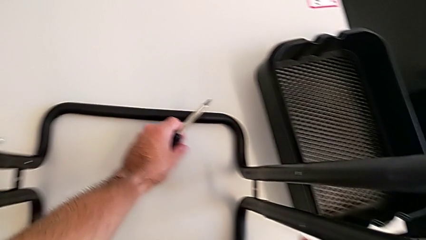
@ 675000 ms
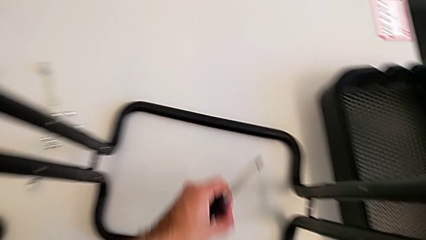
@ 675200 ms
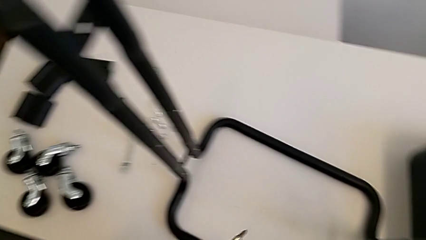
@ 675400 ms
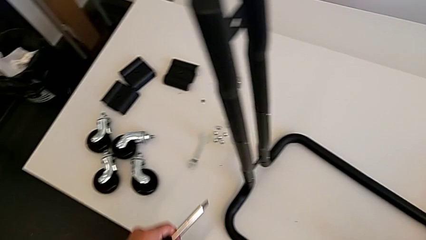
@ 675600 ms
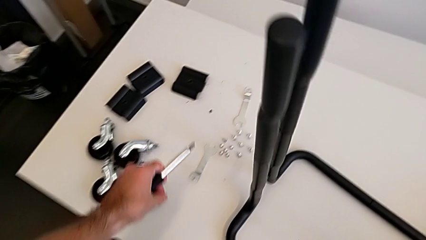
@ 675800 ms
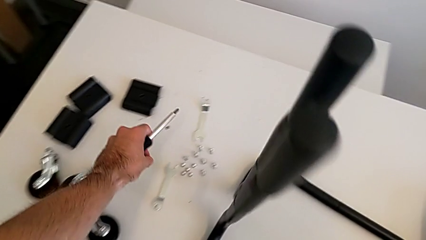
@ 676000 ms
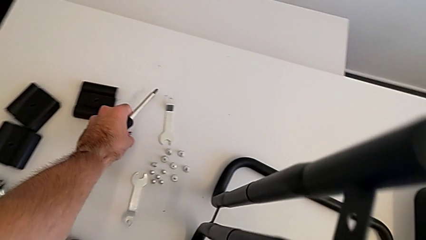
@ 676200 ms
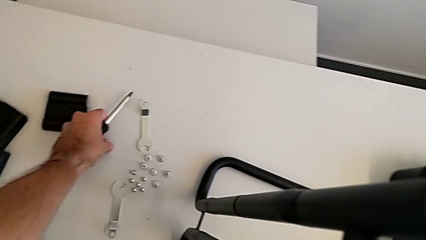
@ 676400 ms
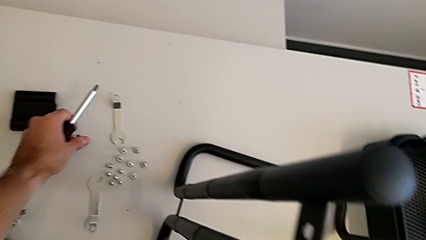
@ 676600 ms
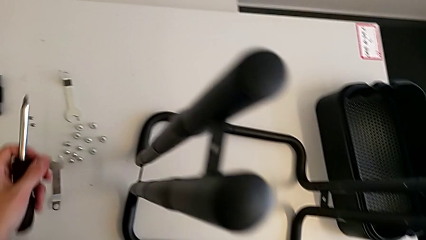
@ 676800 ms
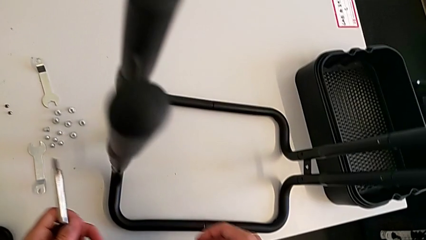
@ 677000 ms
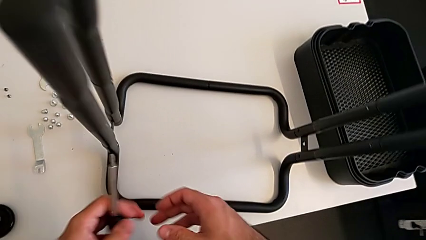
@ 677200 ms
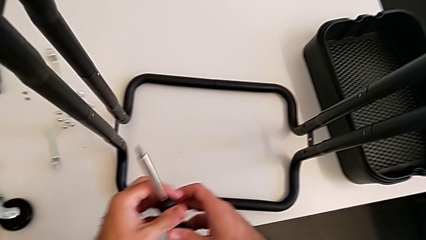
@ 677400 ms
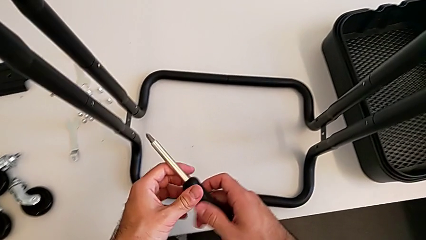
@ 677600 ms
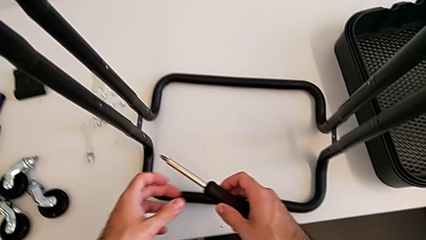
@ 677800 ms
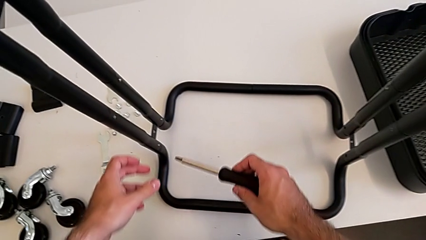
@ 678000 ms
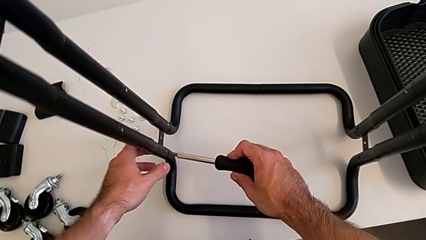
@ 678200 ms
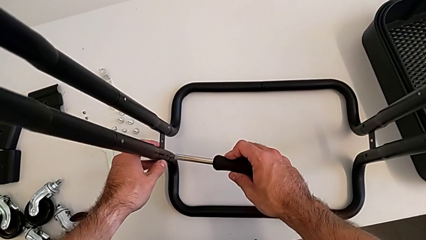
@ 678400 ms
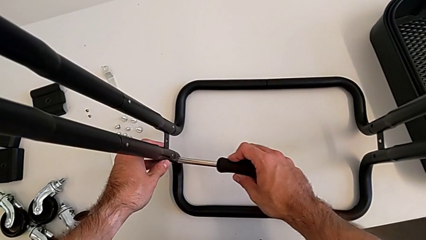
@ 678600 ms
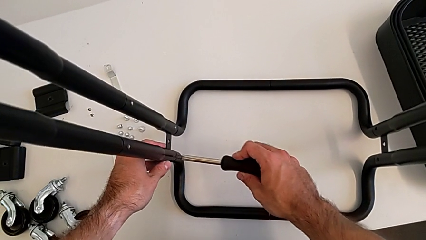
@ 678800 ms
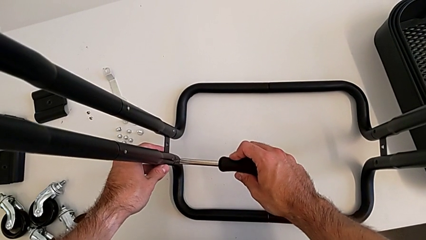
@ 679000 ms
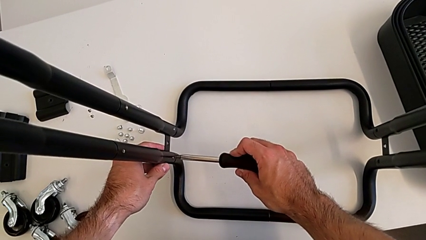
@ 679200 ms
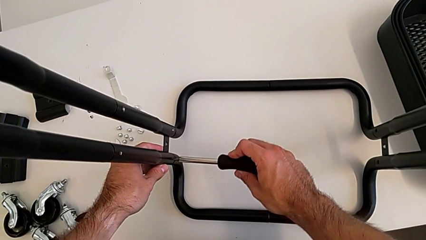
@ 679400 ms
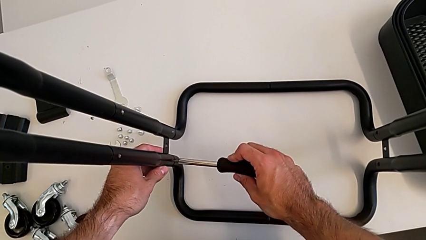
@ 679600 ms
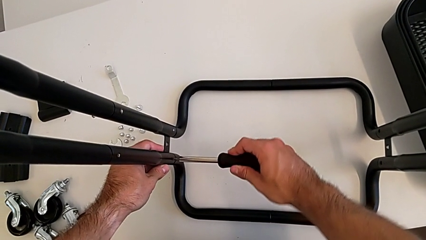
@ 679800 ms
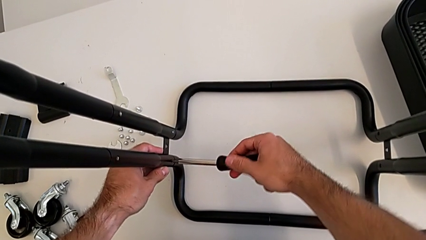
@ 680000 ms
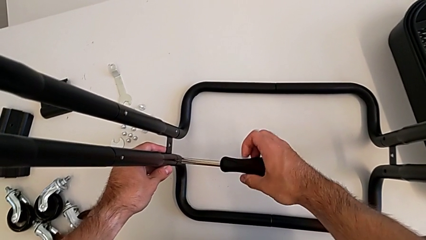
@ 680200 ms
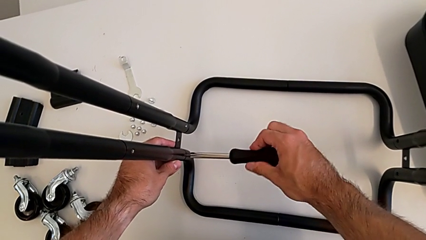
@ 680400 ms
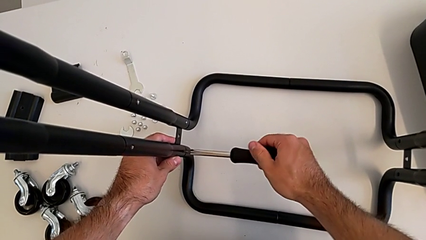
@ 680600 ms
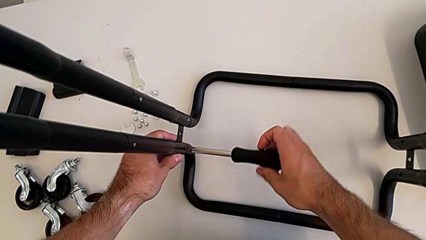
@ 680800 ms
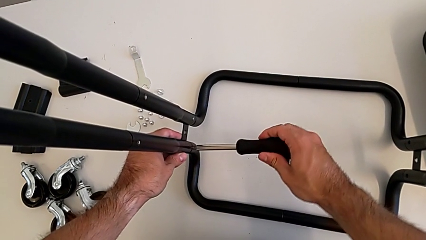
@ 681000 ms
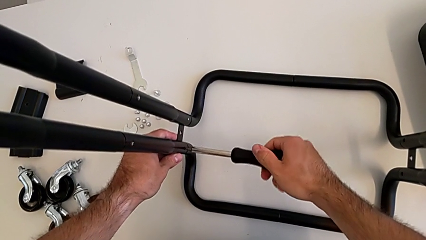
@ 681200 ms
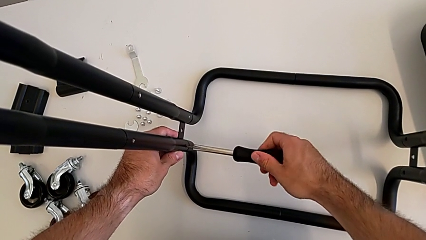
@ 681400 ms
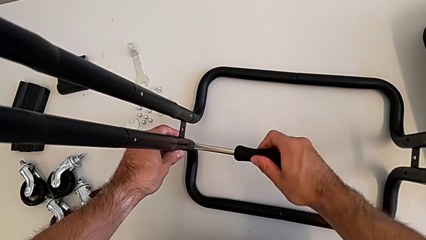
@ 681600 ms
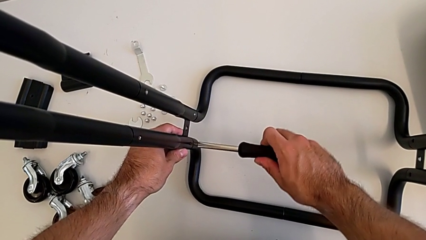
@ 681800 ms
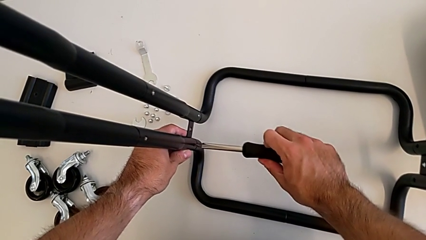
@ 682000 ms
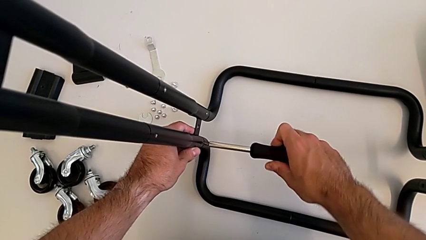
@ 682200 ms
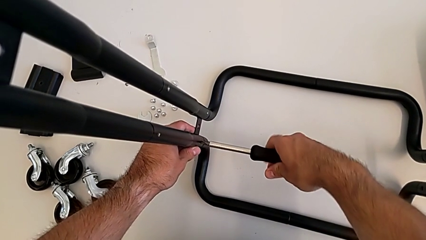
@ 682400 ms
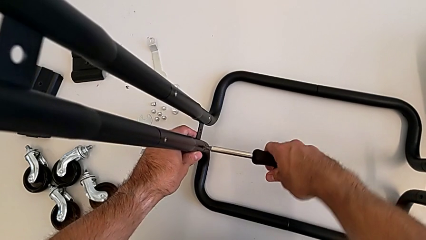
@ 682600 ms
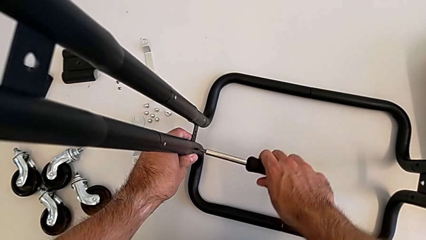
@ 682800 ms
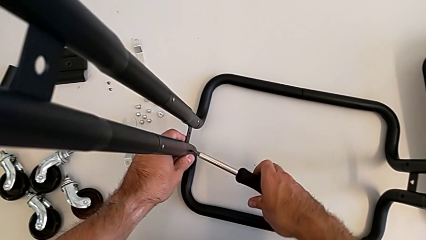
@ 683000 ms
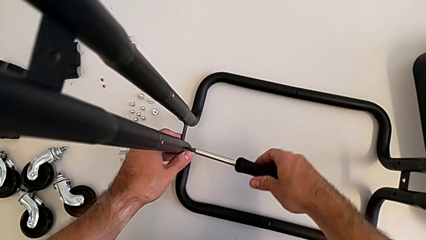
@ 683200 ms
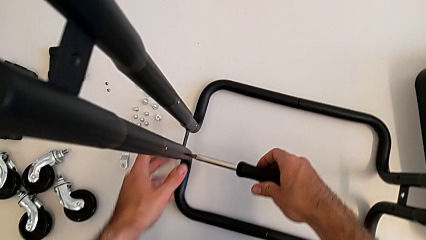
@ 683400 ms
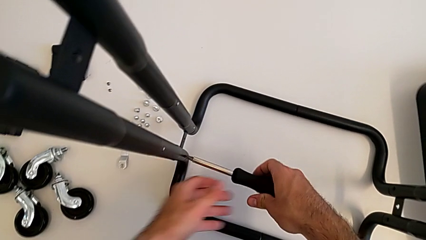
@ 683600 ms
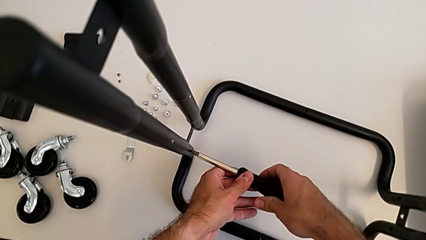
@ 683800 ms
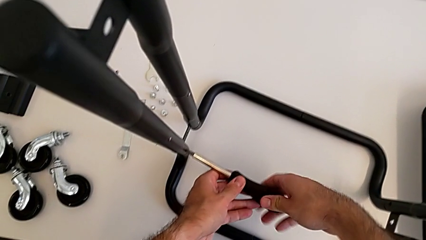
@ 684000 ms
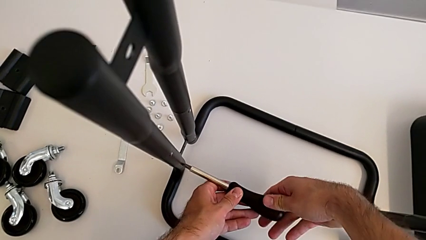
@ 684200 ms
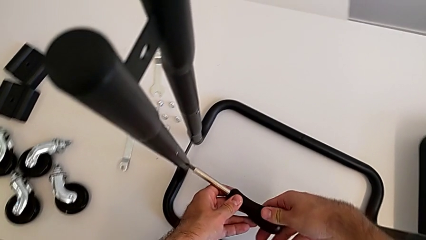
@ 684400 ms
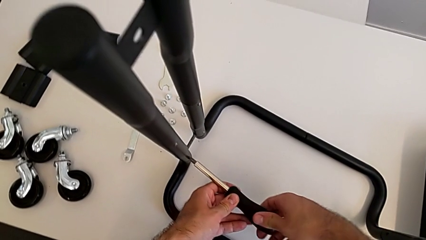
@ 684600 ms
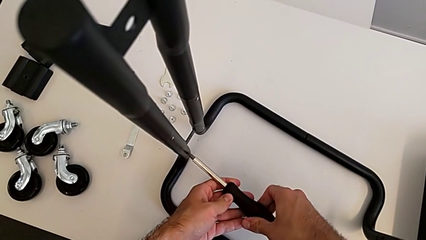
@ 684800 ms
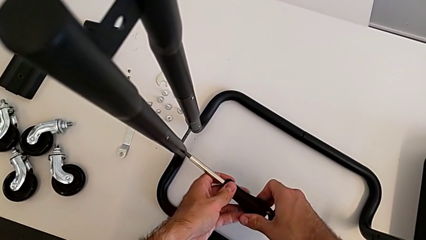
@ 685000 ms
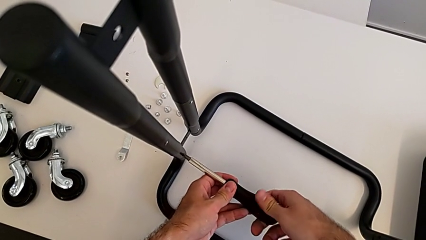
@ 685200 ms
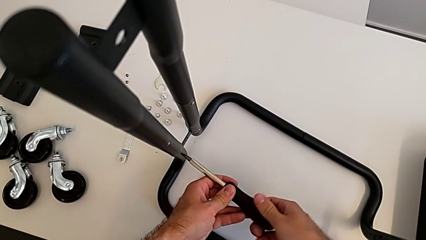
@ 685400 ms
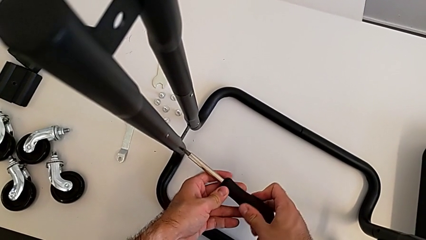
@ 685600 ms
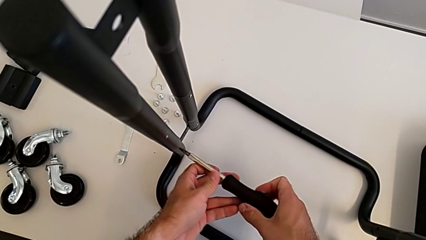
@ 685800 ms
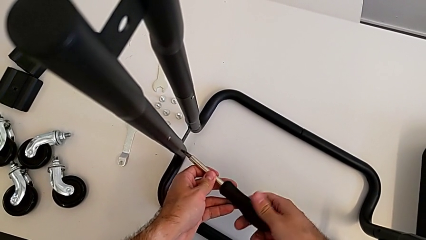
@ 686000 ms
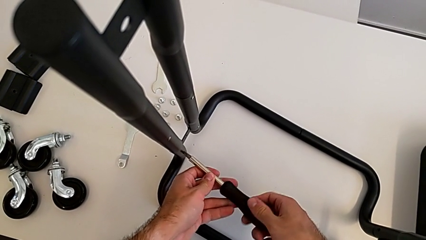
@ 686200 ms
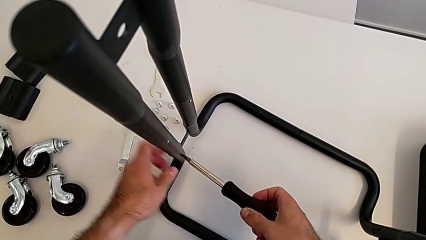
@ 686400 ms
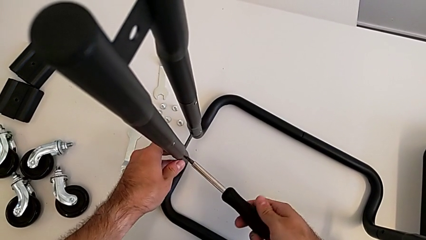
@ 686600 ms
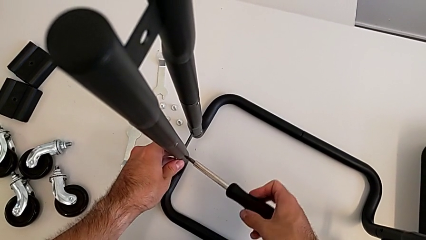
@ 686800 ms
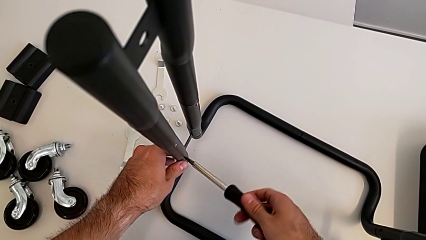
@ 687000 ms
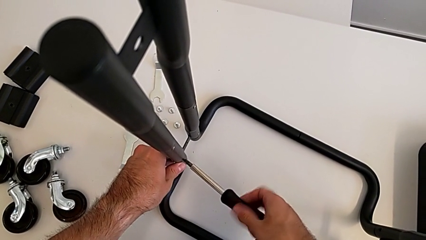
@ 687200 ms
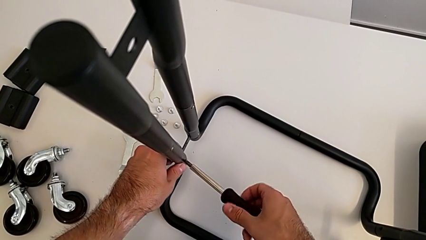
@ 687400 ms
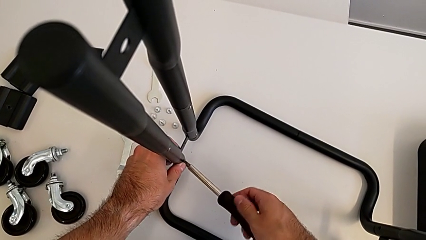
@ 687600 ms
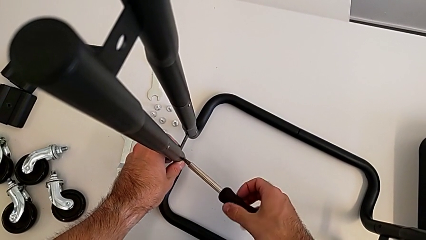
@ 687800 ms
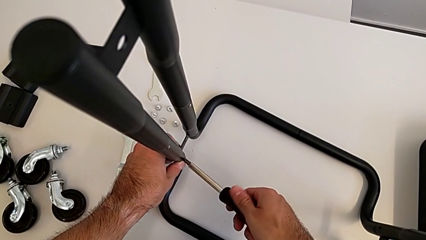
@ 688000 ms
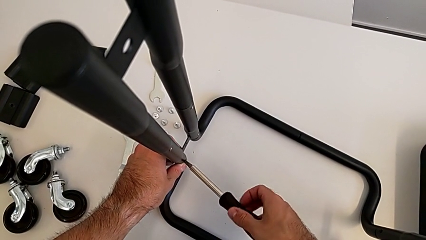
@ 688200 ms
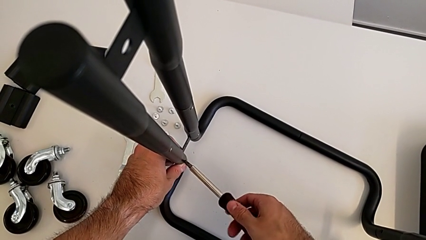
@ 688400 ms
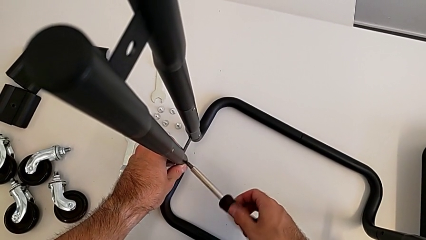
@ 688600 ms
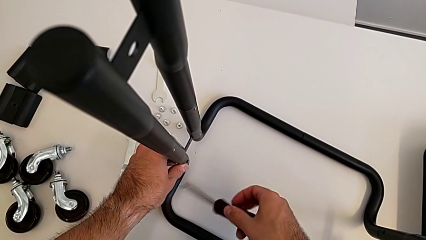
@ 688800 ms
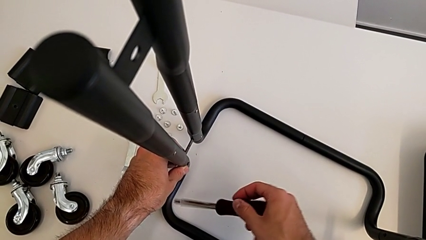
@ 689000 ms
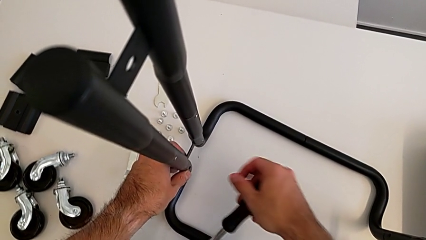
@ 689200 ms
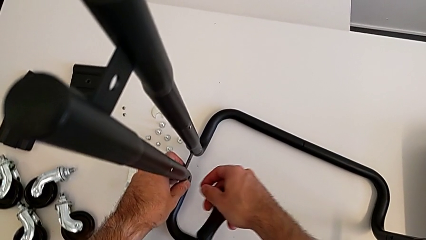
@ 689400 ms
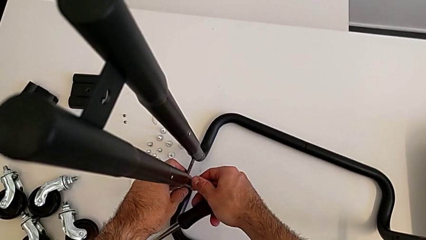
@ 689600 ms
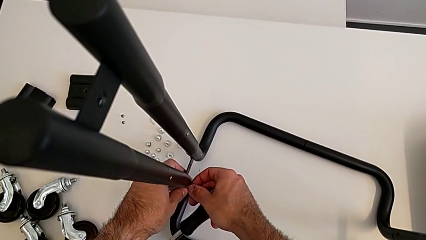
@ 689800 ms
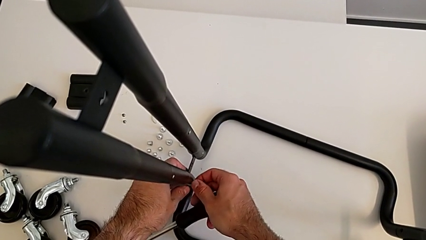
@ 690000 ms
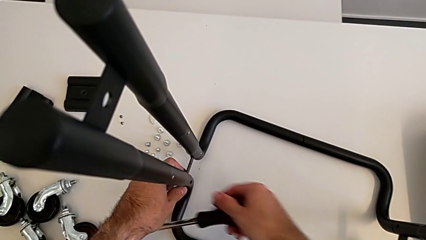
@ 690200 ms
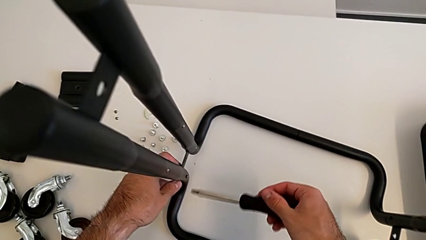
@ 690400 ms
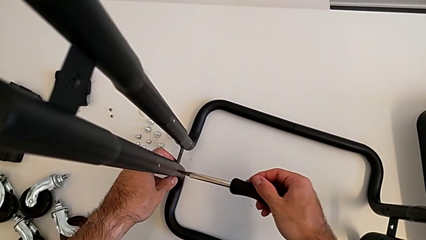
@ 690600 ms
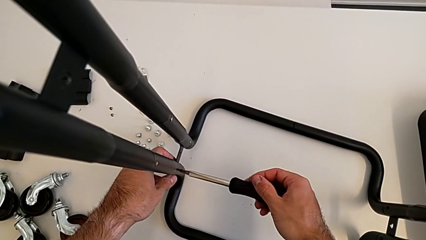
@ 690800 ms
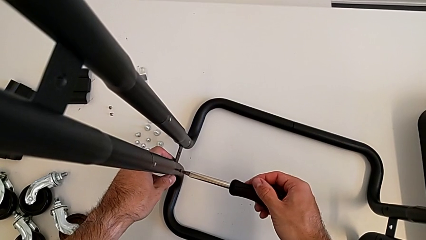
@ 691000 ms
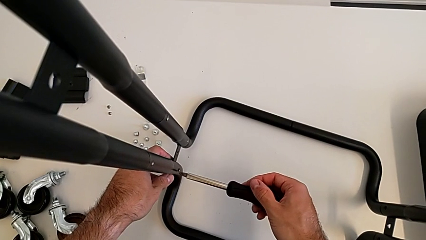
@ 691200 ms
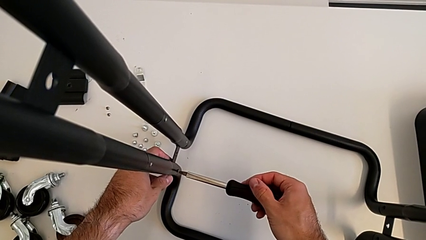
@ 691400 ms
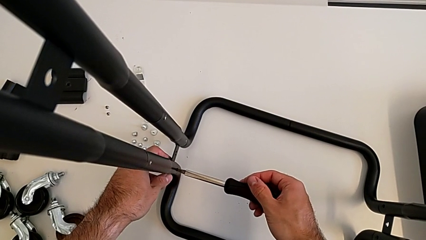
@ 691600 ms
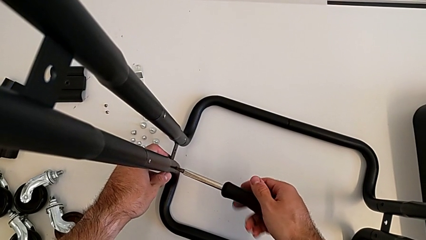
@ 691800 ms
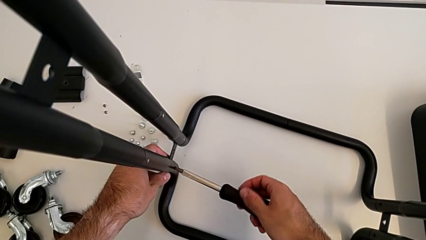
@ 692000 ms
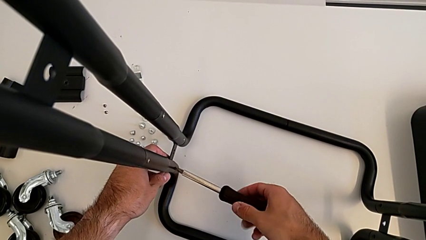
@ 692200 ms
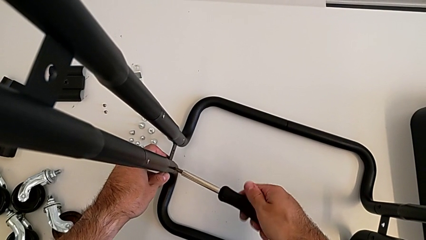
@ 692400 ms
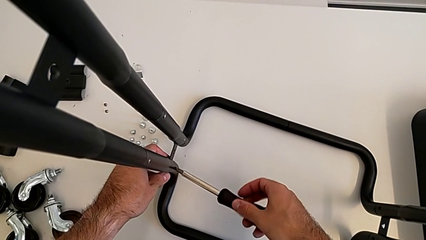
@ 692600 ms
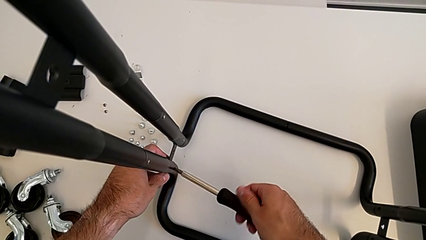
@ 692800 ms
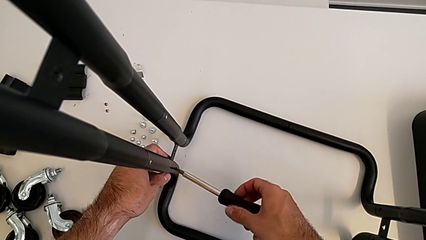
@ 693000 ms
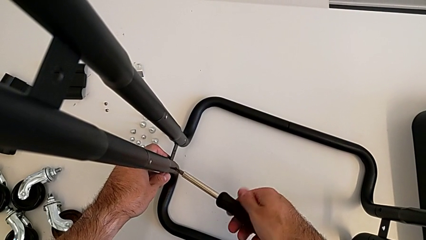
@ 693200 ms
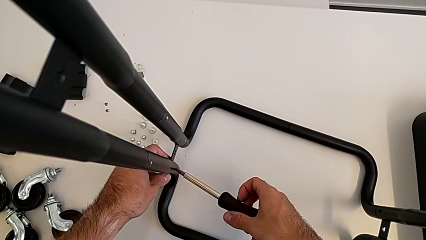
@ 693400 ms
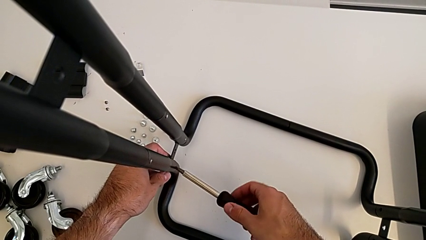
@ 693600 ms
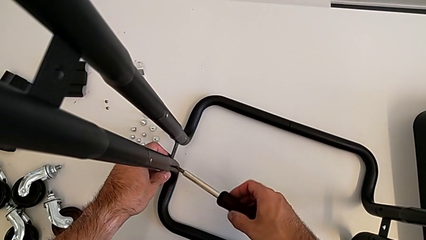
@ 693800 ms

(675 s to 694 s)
The camera wearer is disassembling the half frames. They place the screw, approach the left leg and unscrew the first screw.
